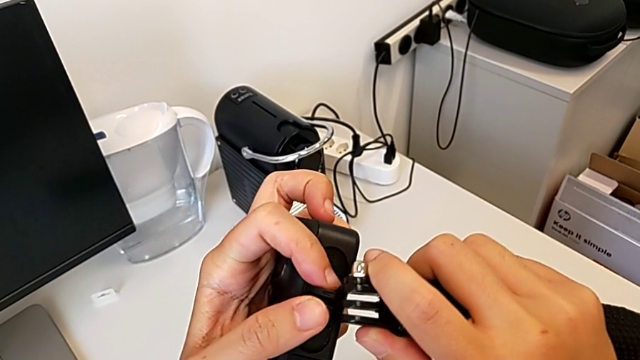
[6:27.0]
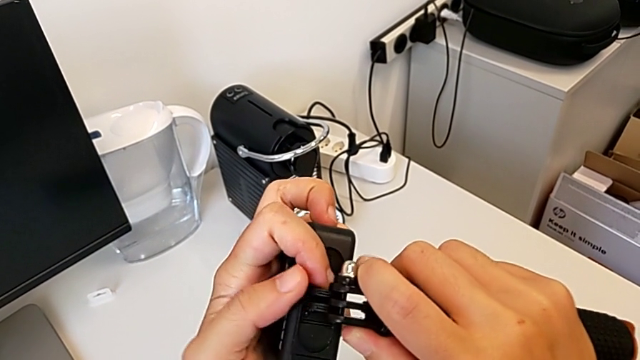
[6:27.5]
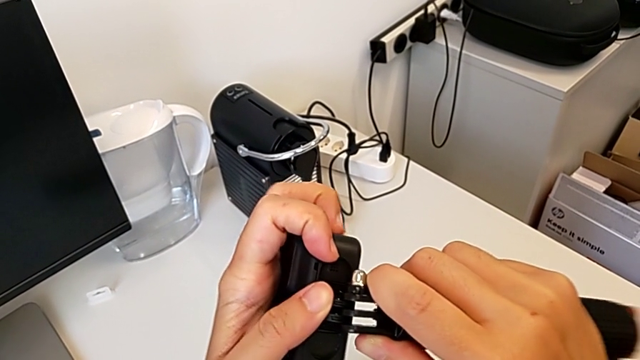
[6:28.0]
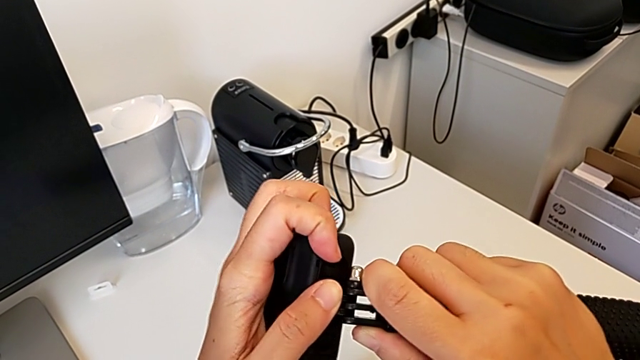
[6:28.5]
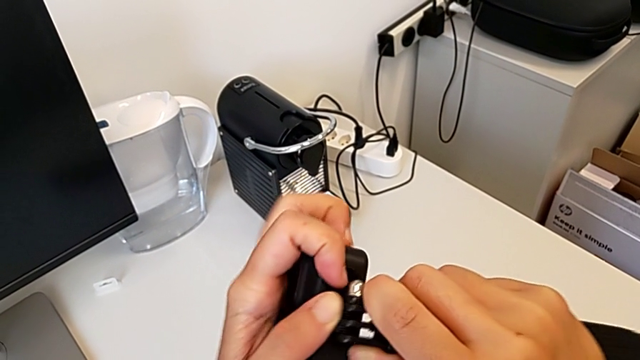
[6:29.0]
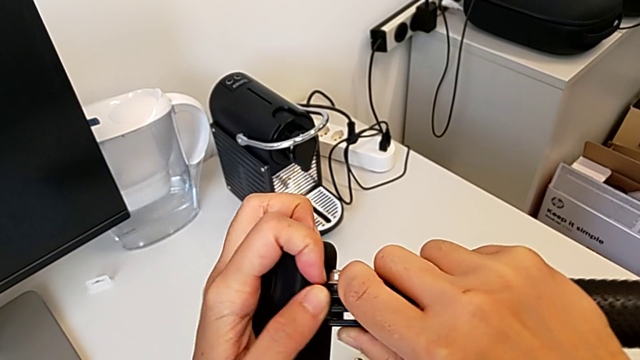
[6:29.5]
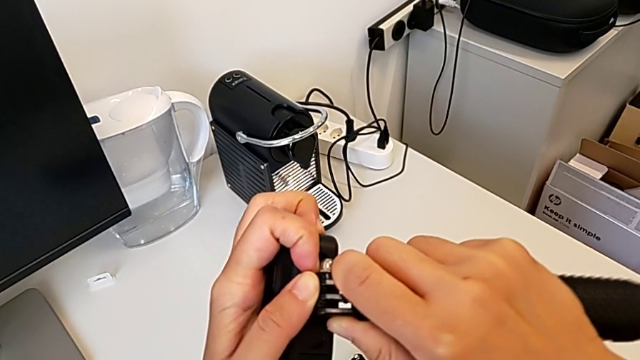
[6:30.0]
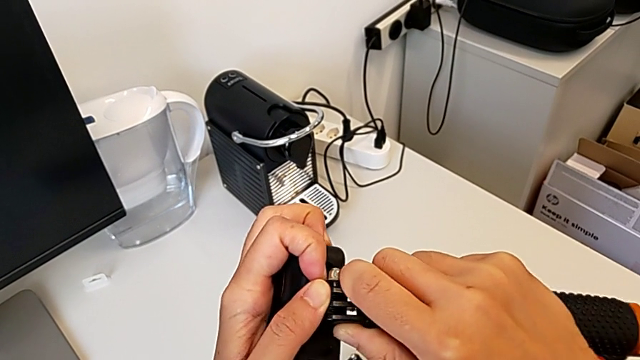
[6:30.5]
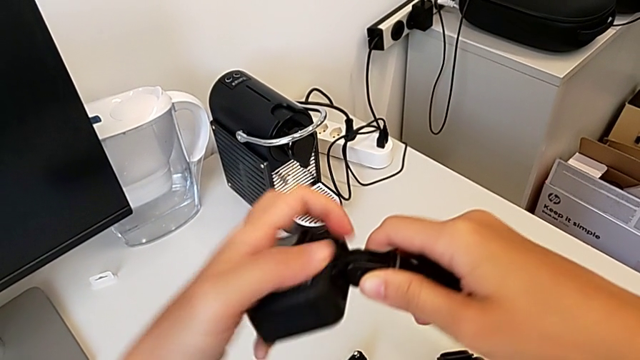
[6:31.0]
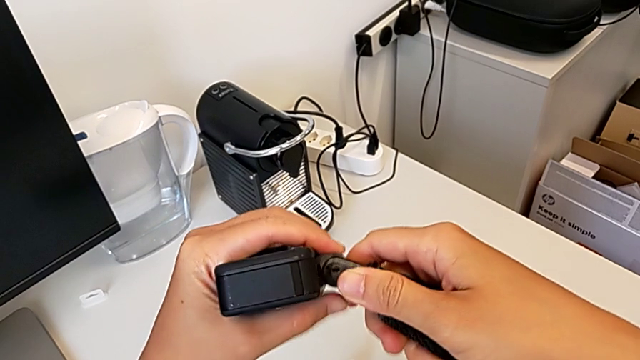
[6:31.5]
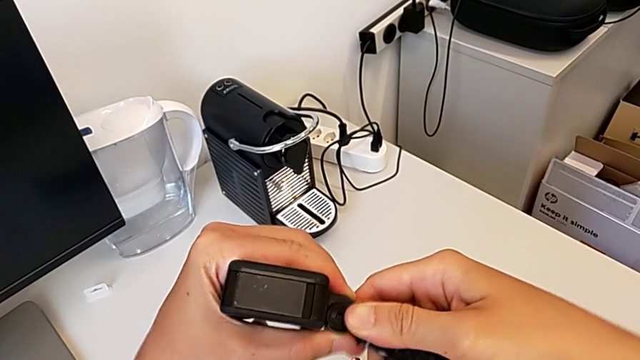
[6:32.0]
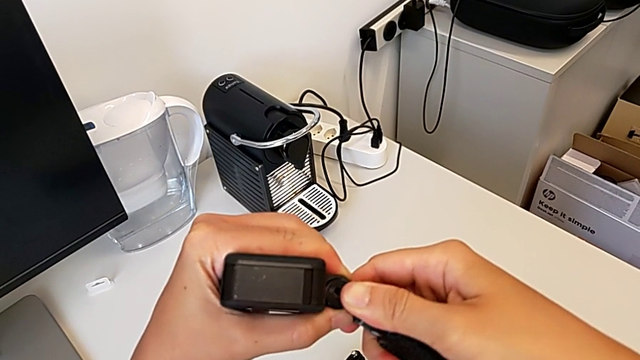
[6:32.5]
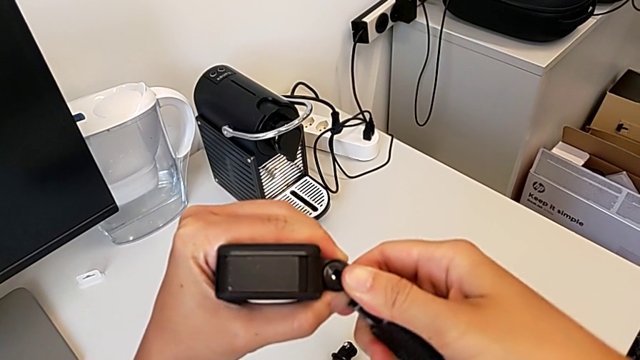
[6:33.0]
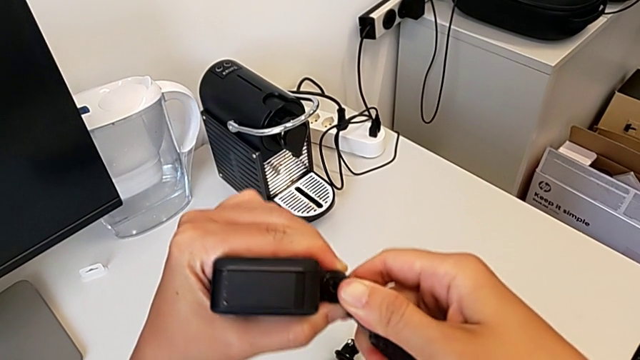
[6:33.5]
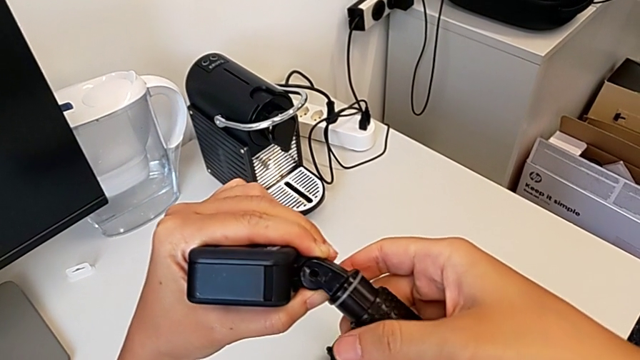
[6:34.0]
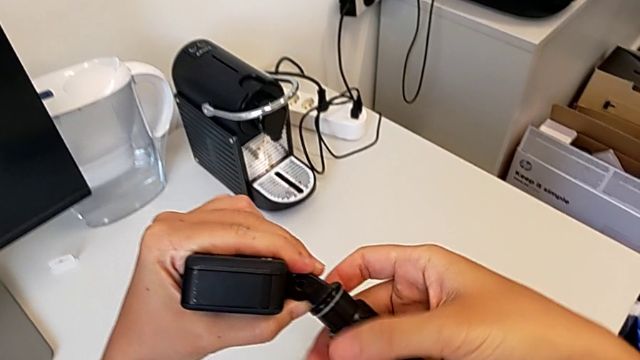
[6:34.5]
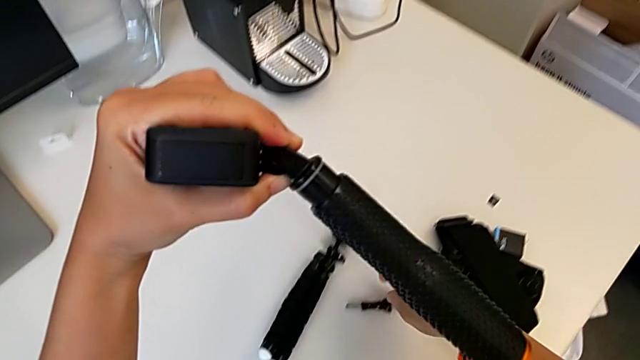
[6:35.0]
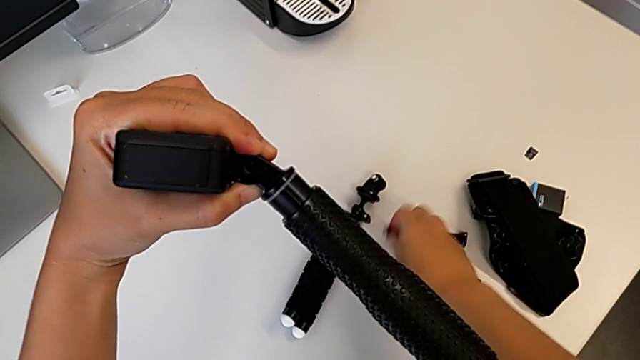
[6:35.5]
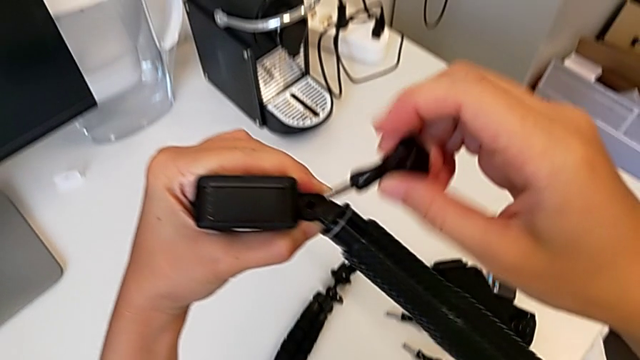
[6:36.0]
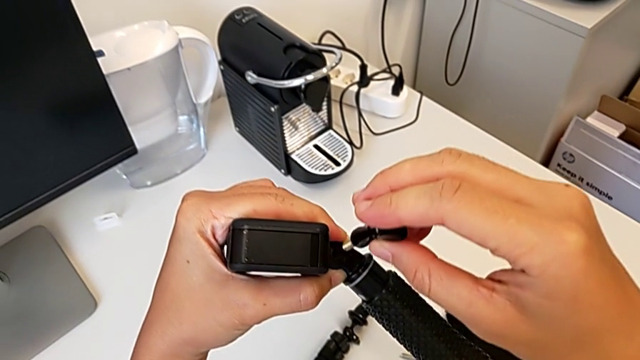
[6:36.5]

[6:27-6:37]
The camera wearer is mounting the handheld grip. They keep inserting the handheld grip, align the tripod and grab the screw.

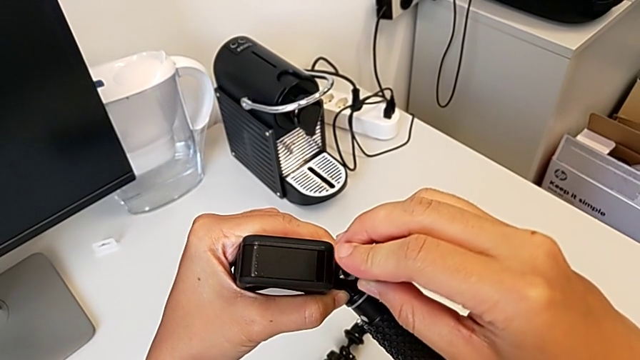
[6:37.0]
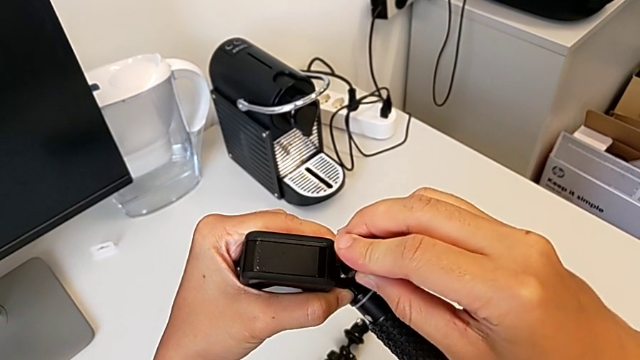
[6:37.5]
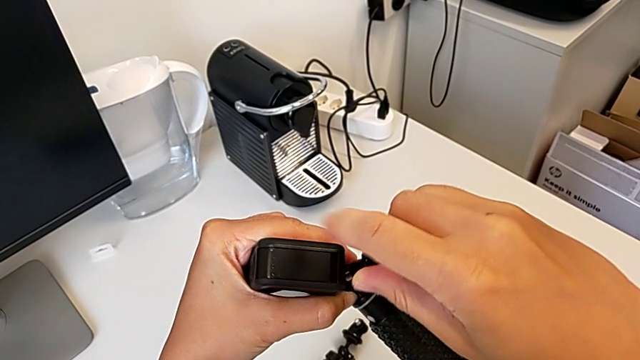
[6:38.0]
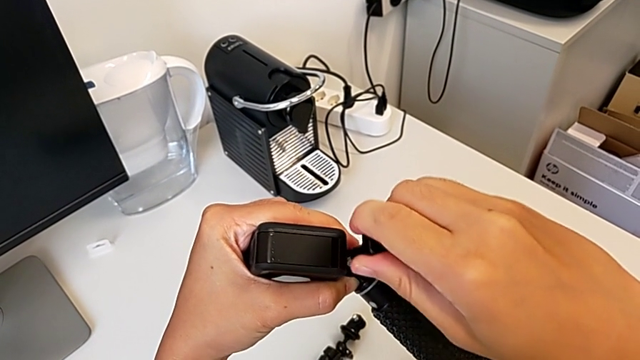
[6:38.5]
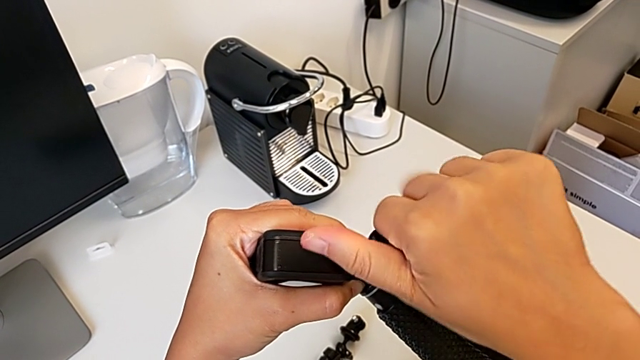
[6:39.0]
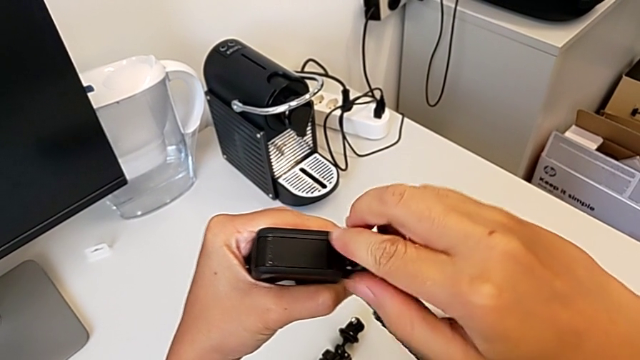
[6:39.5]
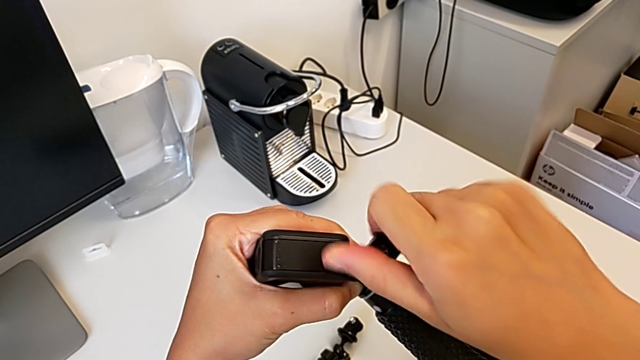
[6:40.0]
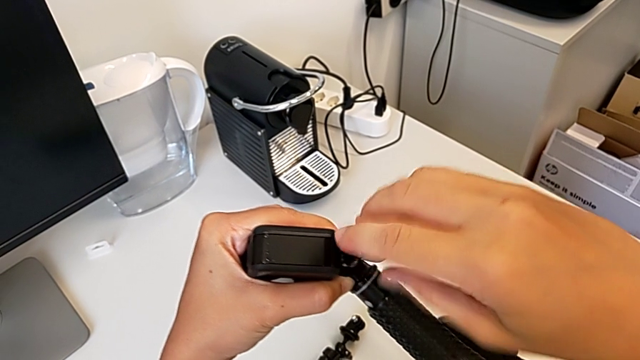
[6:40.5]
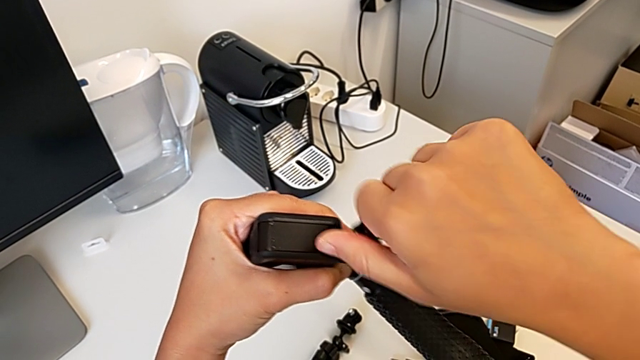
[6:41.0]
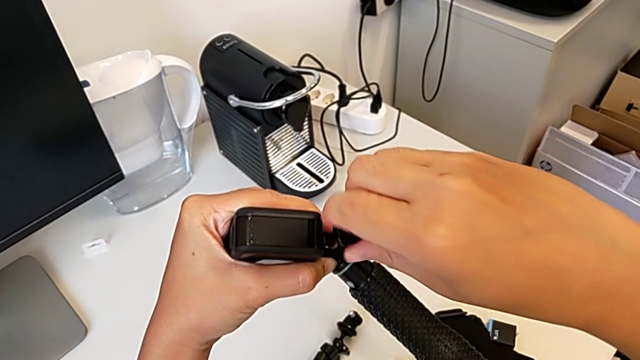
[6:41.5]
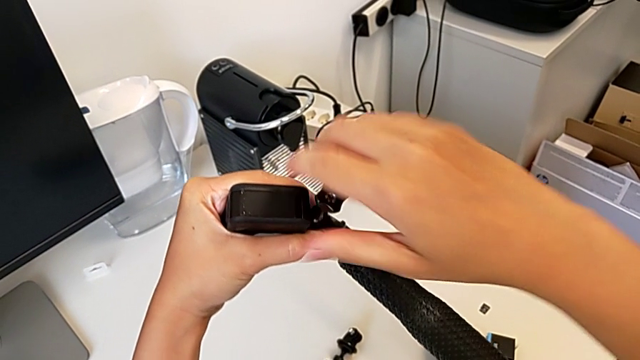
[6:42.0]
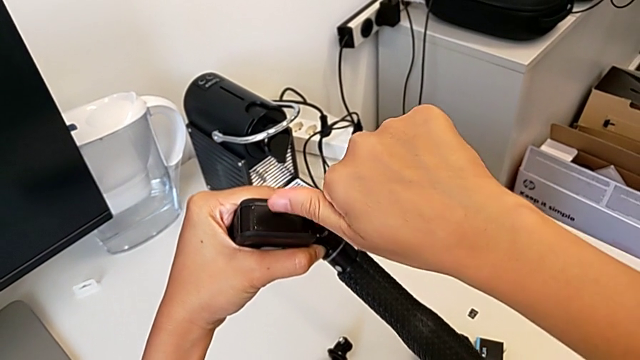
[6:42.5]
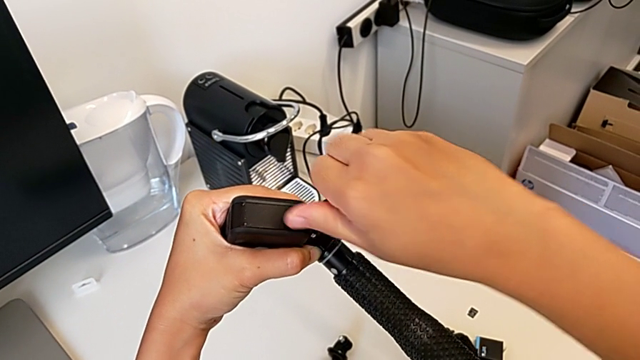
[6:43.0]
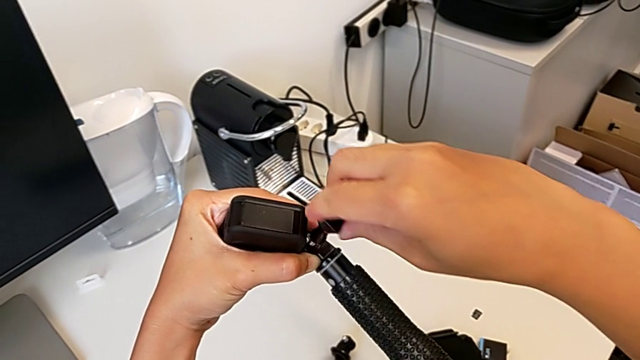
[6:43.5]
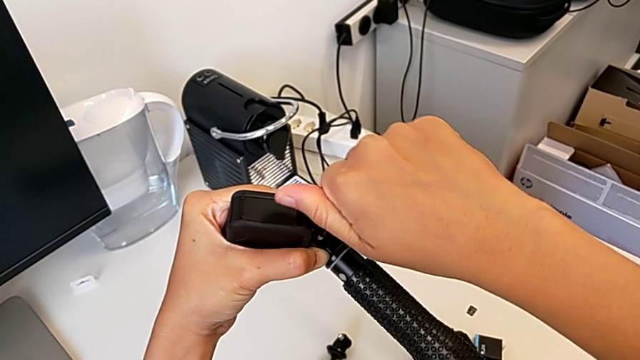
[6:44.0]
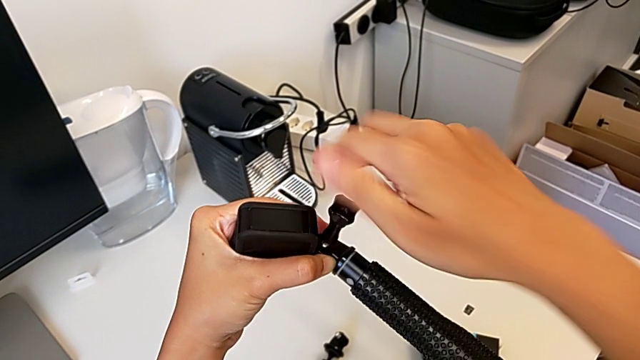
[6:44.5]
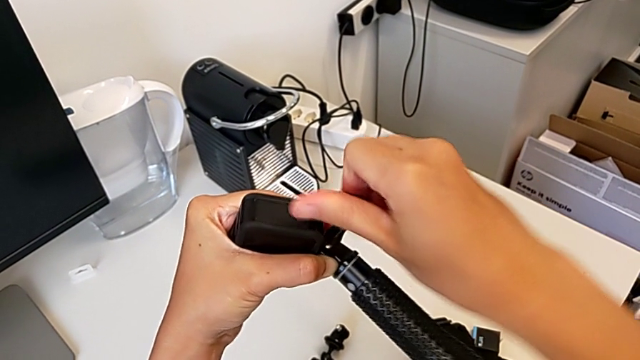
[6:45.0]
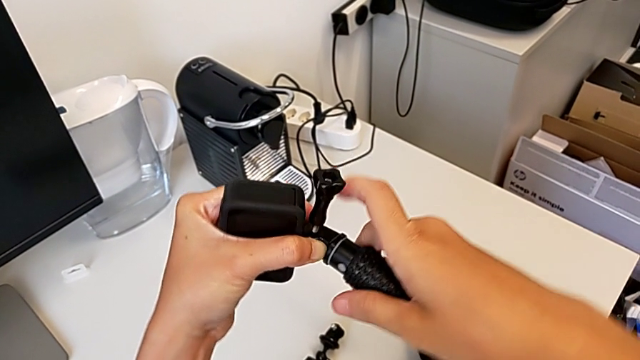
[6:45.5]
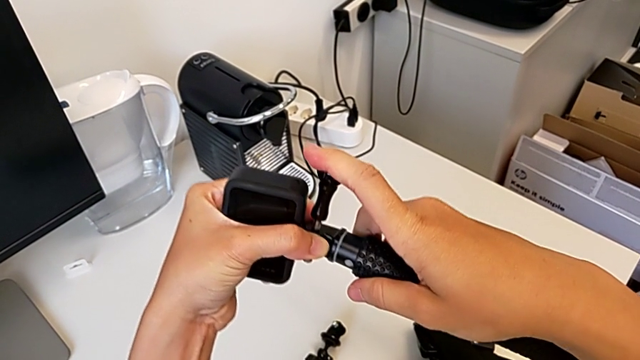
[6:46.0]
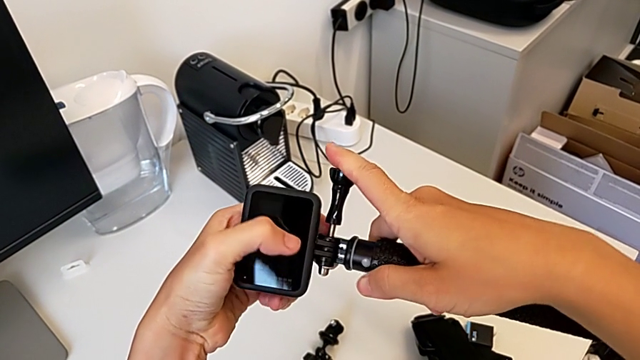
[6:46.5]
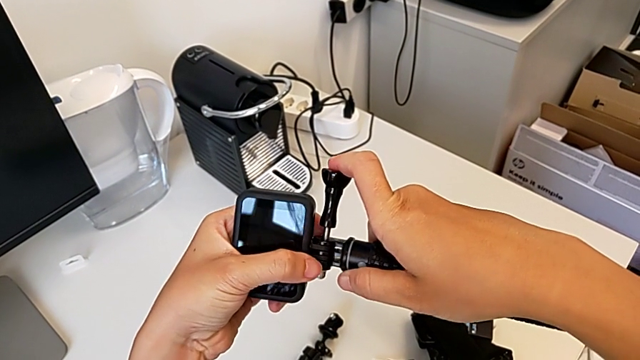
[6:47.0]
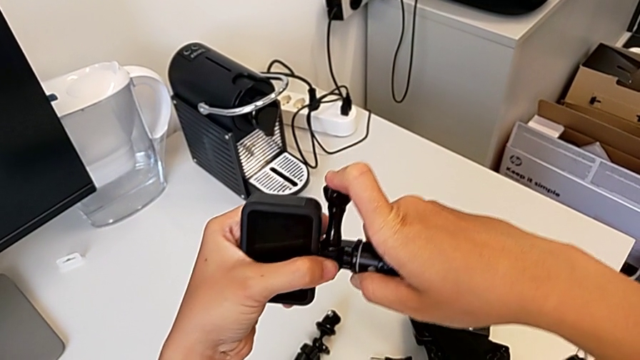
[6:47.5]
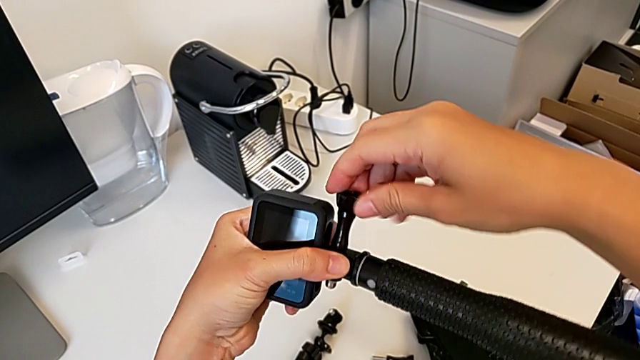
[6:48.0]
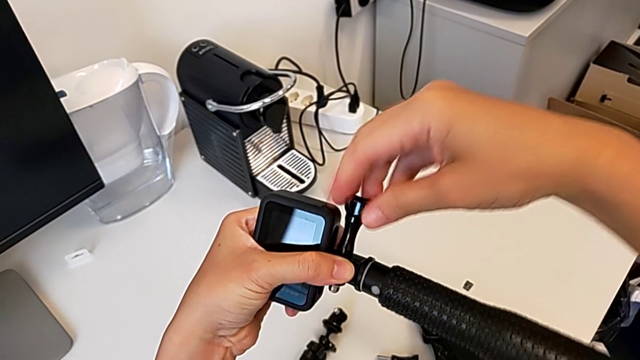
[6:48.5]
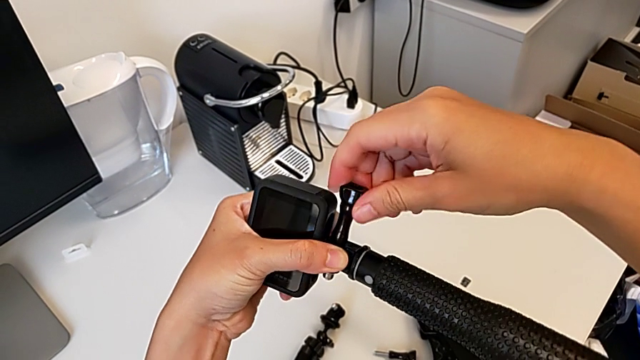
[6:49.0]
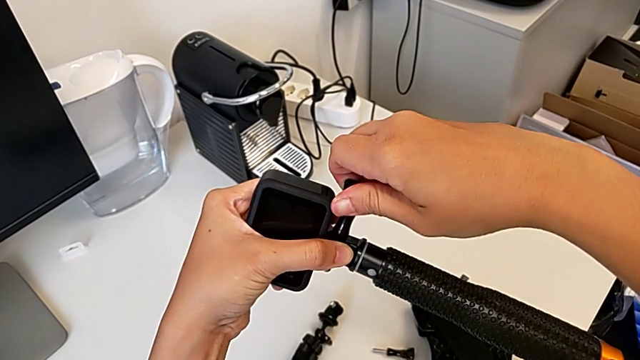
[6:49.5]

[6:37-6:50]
The camera wearer is mounting the handheld grip. They insert the screw and screw it.
